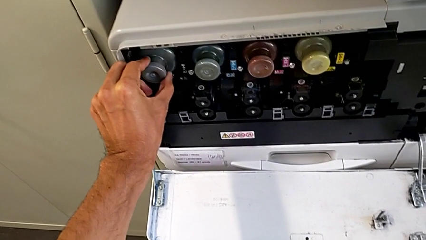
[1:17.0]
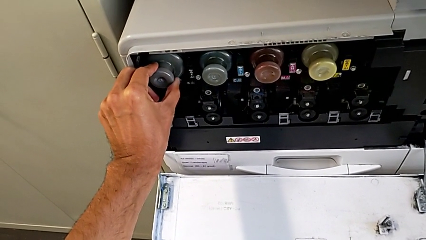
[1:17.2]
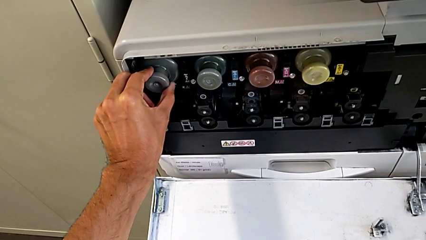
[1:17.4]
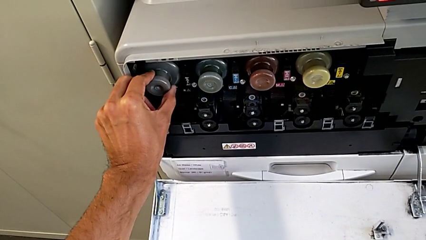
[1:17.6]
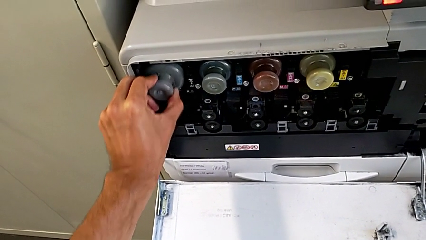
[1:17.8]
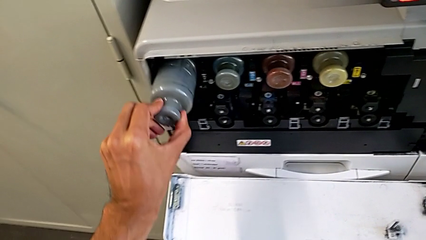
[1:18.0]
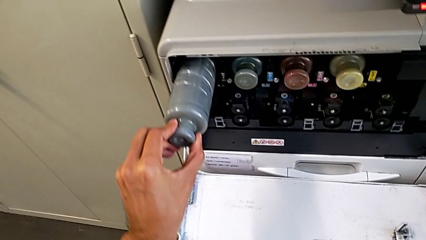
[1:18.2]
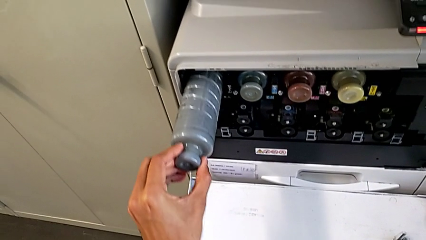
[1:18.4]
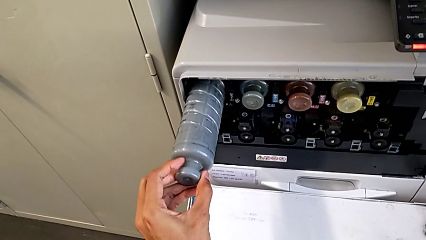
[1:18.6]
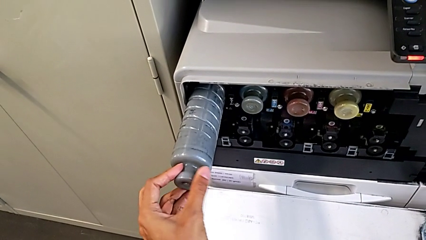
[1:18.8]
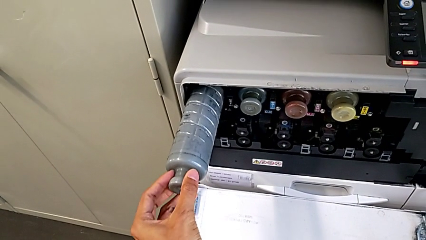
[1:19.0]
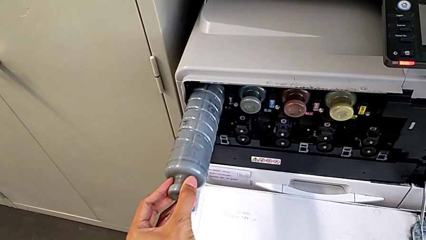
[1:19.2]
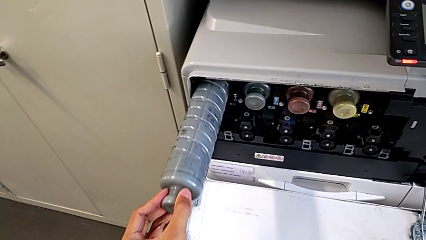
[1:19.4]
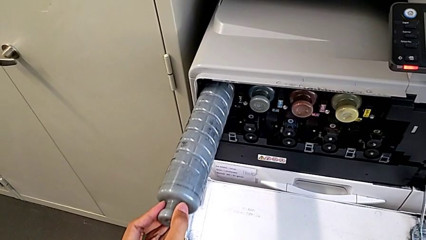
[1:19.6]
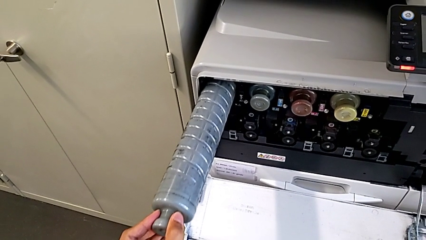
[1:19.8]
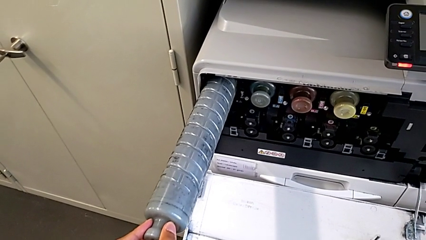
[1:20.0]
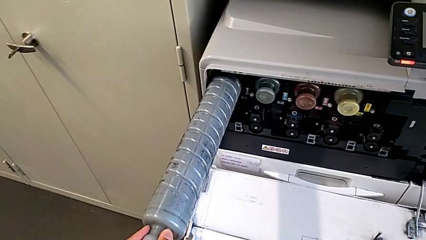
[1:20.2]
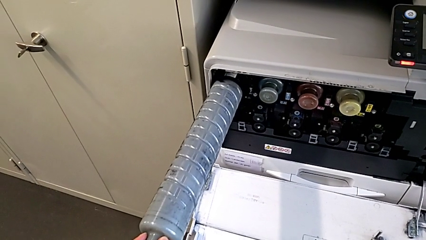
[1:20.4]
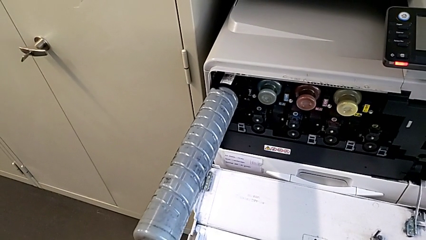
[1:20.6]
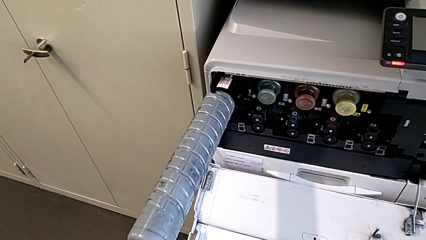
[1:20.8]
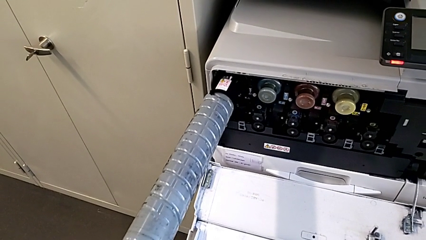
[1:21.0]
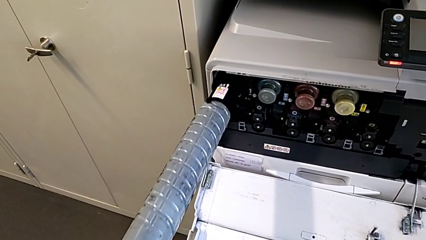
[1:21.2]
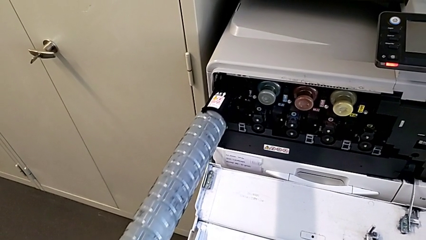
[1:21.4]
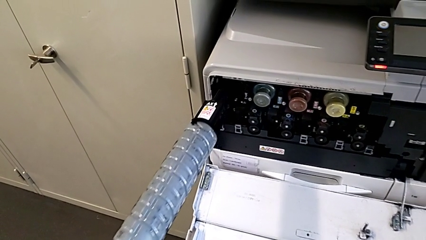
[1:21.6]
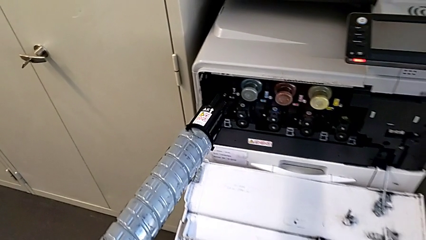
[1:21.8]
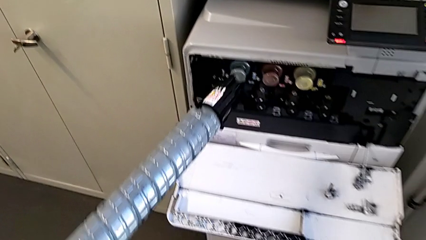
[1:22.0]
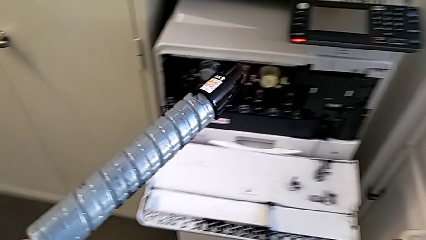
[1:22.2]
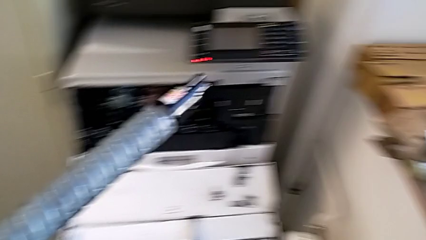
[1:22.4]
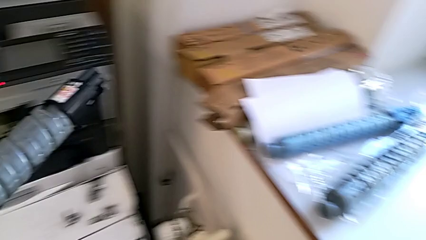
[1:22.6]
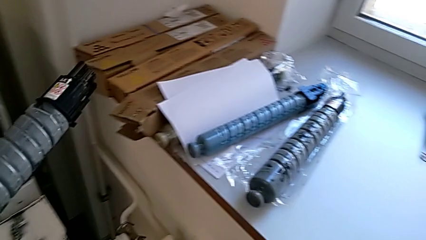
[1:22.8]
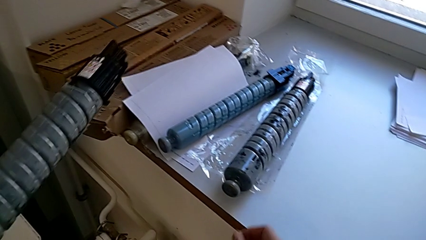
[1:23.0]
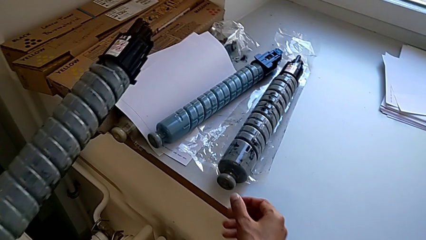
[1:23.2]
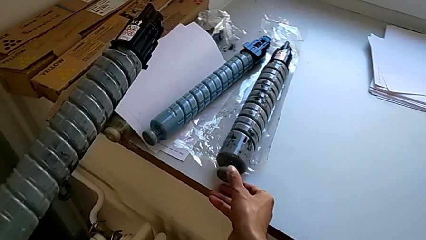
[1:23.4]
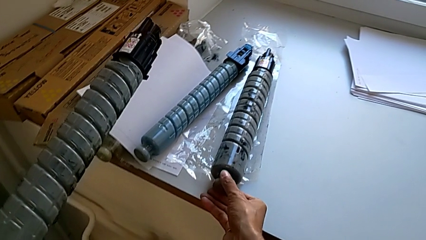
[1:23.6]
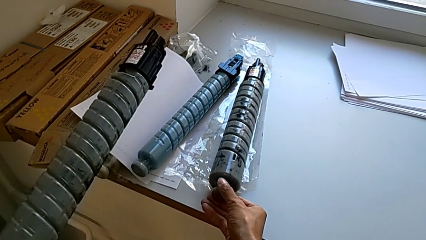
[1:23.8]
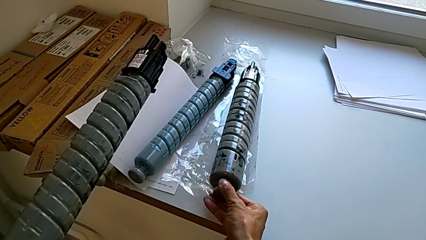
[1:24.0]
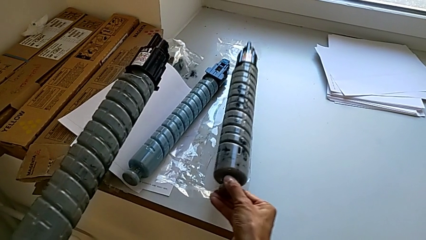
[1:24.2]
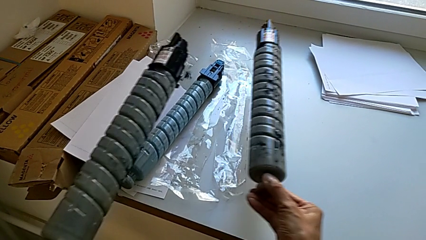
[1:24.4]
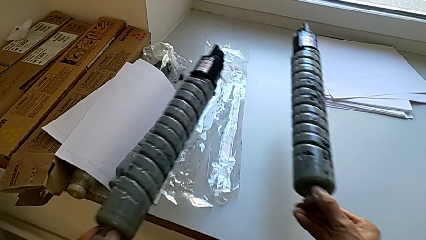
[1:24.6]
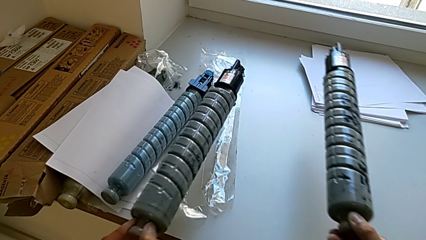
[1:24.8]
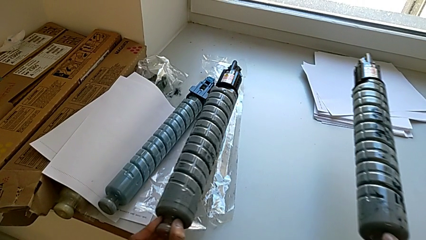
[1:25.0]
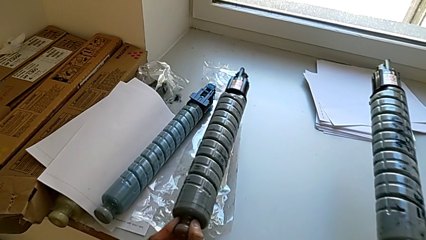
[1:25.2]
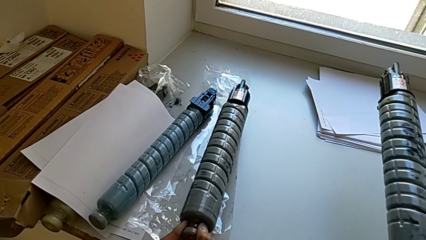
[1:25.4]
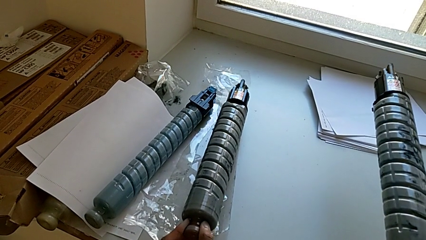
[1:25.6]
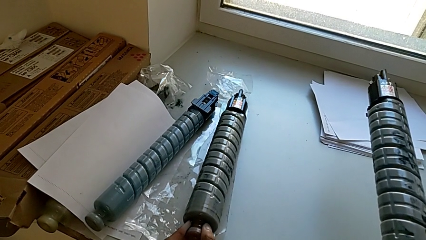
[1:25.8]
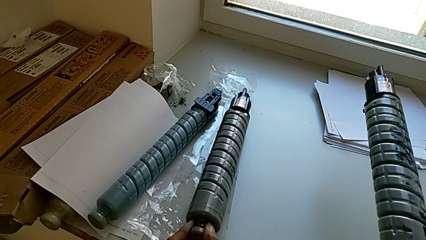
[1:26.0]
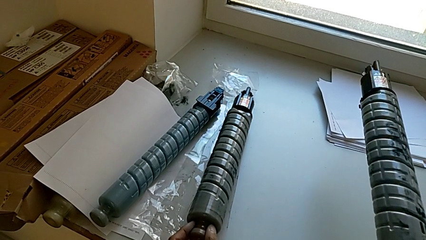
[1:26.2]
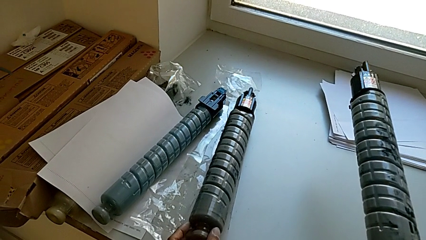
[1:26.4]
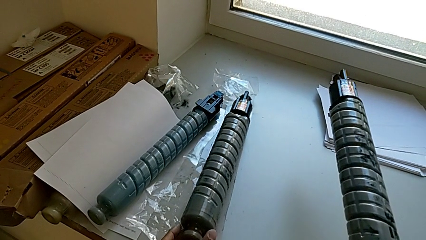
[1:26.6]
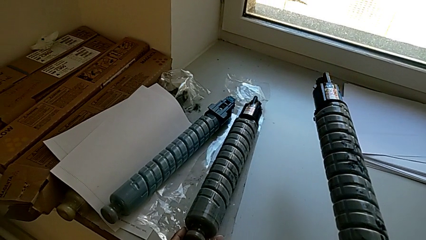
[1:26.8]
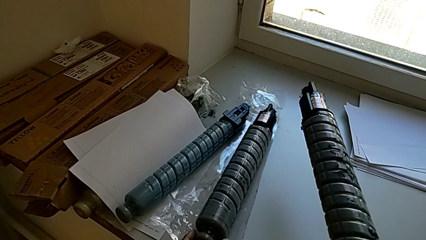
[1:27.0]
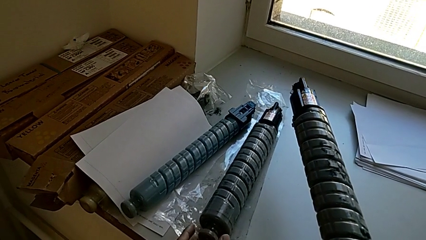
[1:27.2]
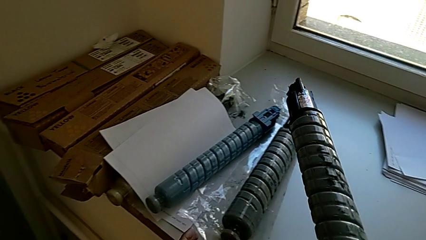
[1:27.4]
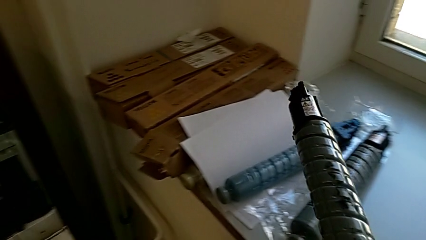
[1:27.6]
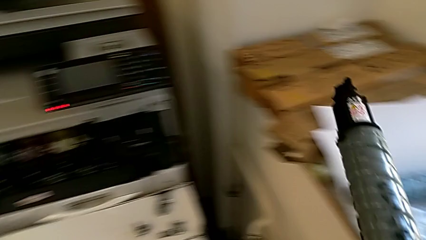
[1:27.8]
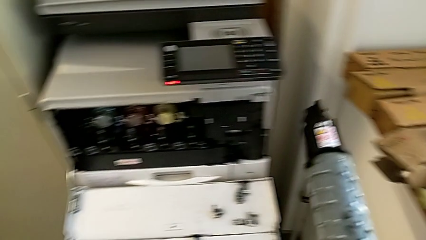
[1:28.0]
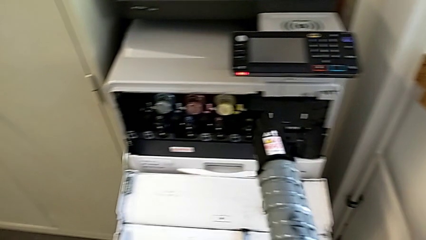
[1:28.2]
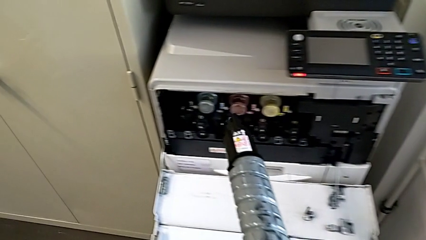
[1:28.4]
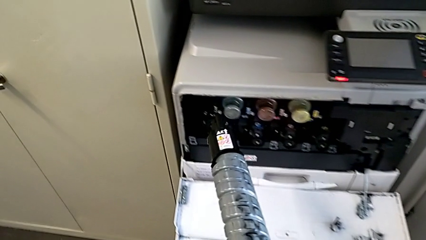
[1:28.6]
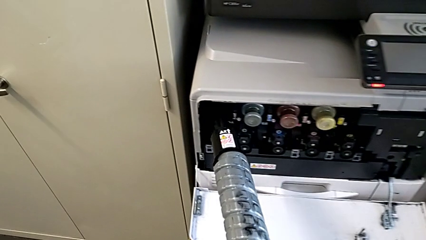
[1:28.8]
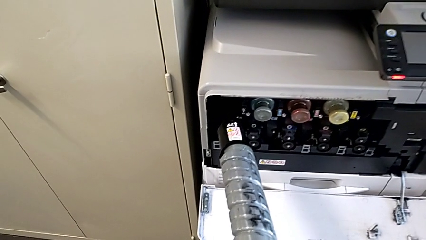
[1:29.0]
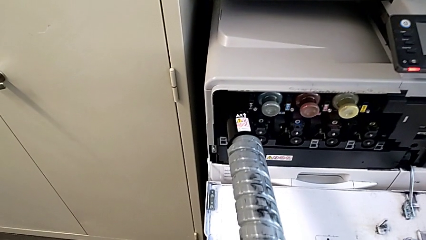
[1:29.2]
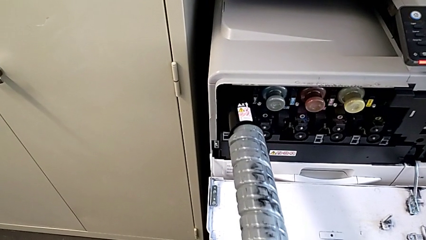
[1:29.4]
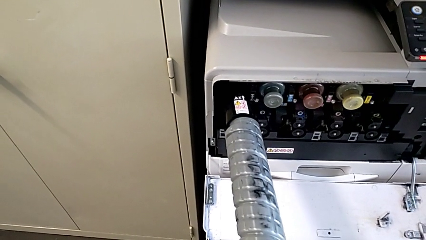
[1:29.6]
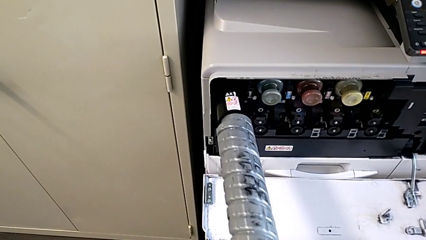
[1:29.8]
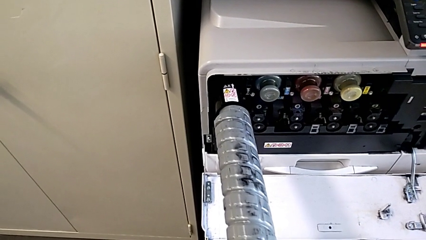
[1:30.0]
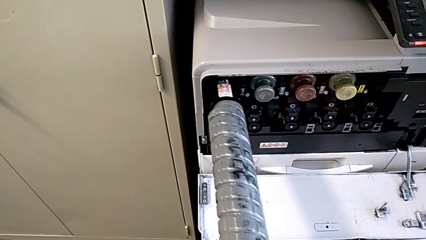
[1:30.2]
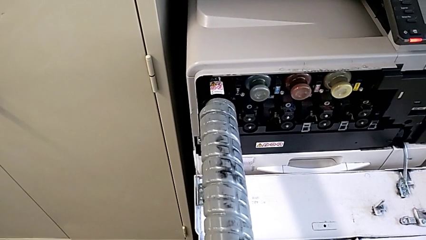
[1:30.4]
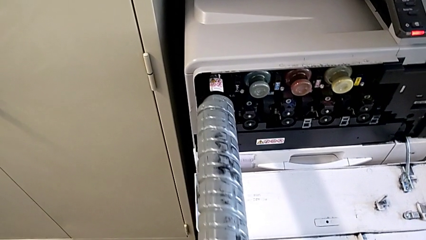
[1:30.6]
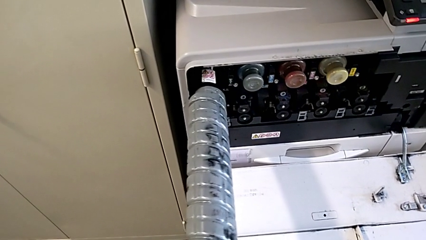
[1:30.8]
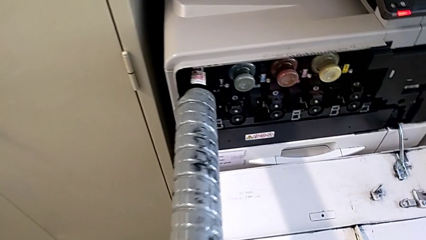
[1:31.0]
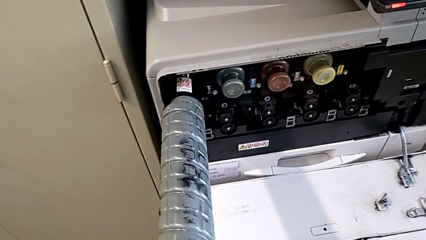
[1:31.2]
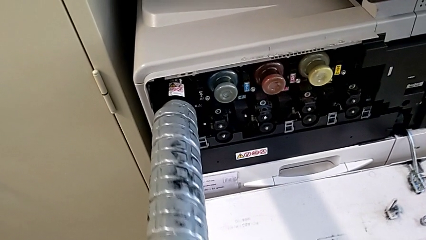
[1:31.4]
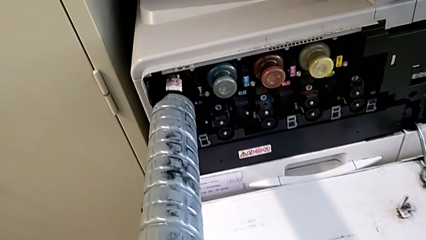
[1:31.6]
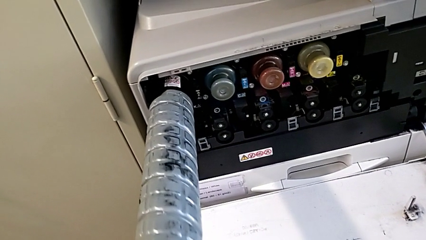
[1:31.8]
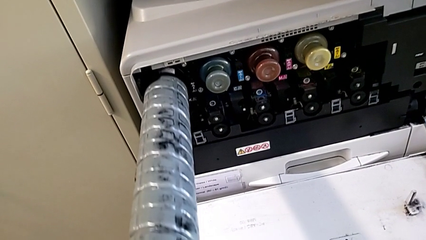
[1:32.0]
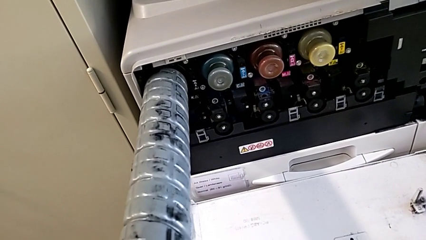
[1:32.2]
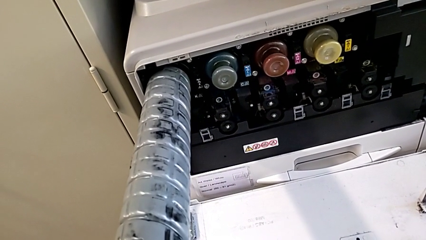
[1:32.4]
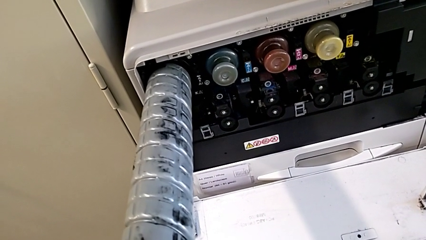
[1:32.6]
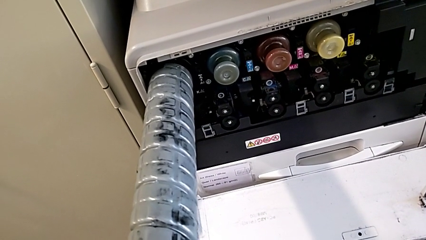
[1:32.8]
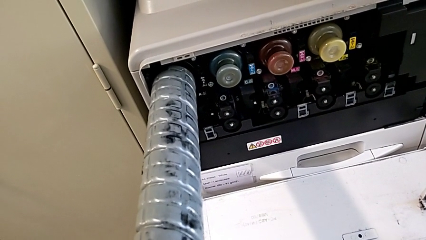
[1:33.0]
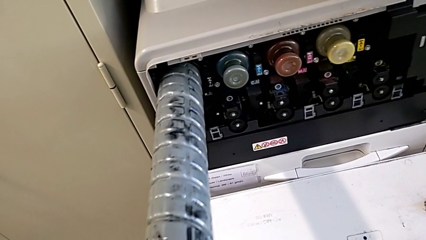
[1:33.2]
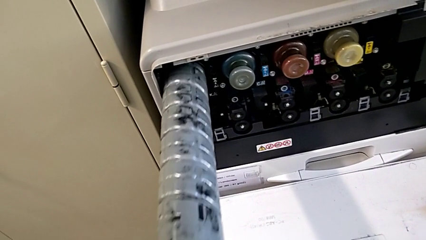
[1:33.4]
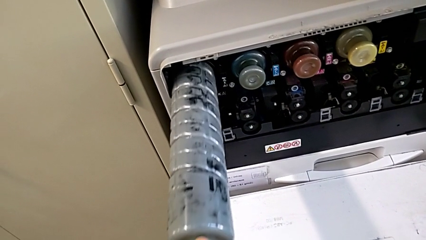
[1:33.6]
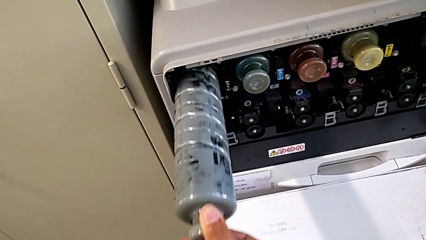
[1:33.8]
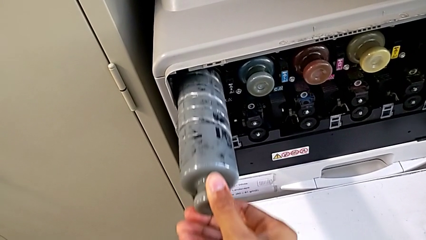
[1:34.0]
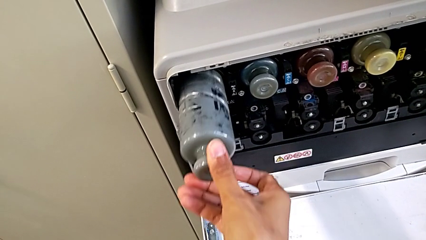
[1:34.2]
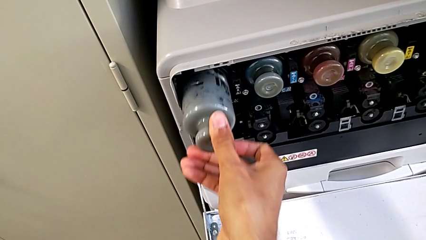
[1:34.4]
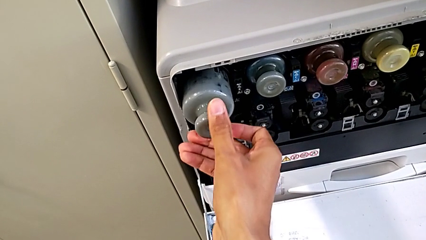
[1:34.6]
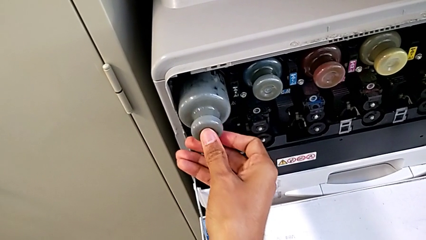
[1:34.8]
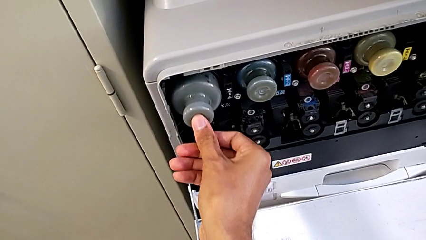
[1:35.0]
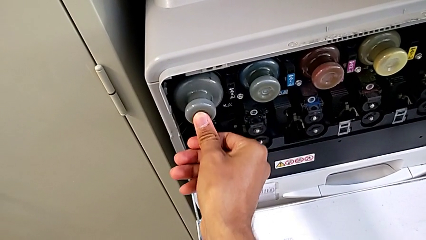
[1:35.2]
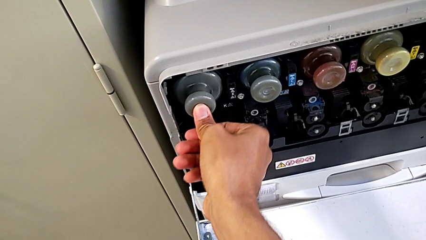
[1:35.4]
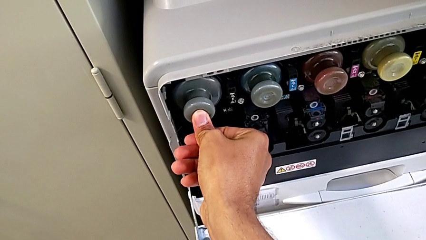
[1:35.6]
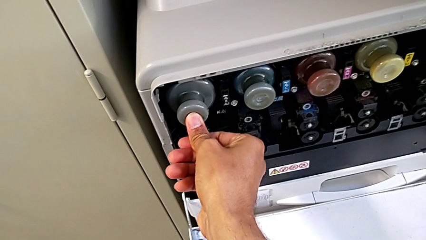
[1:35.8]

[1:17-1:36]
The camera wearer is exchanging the black ink cartridge. They pull the old ink cartridge, withdraw it, grab the new ink cartridge, place the old ink cartridge, approach the new ink cartridge, insert it and push it.
